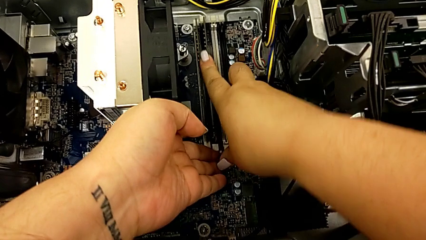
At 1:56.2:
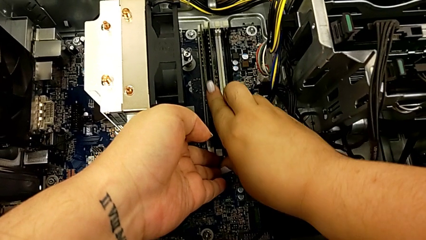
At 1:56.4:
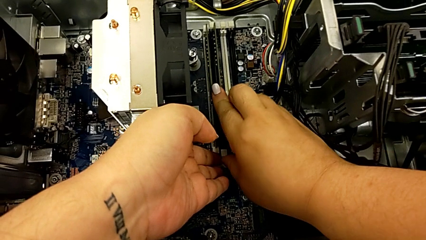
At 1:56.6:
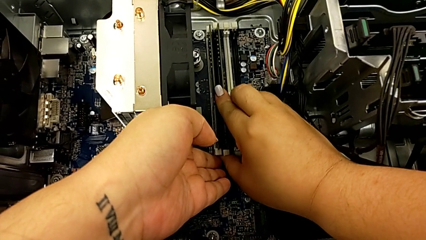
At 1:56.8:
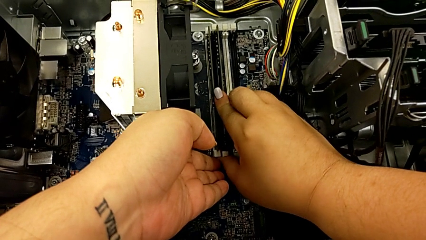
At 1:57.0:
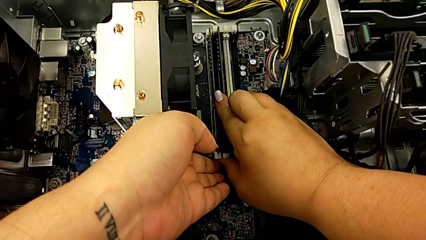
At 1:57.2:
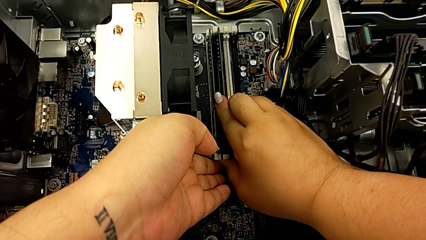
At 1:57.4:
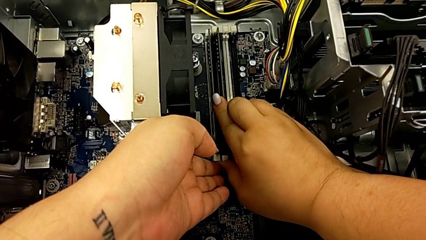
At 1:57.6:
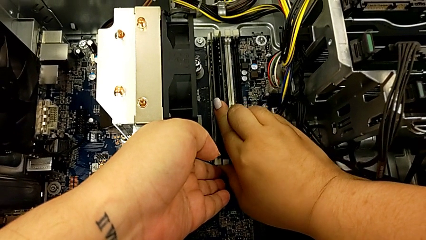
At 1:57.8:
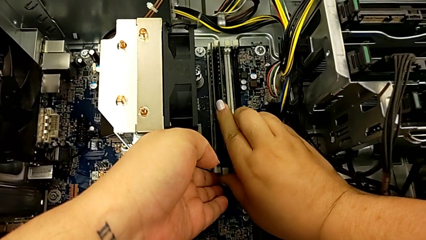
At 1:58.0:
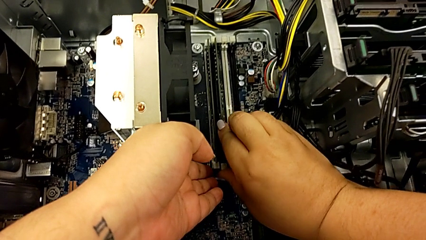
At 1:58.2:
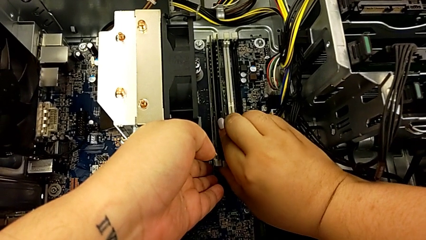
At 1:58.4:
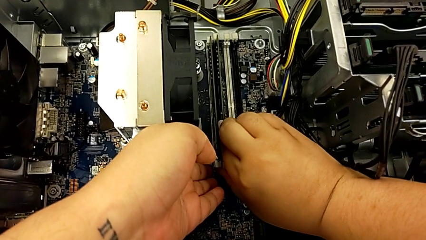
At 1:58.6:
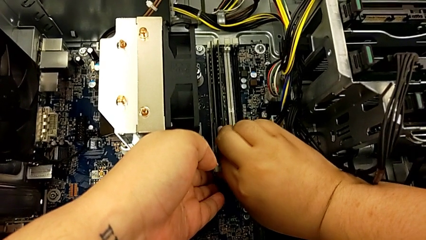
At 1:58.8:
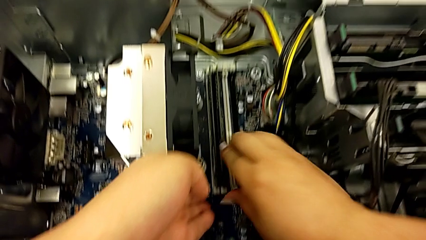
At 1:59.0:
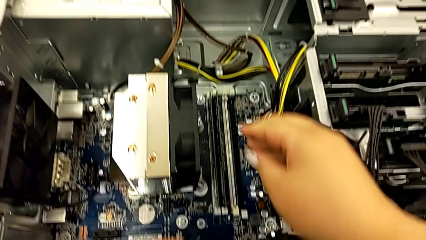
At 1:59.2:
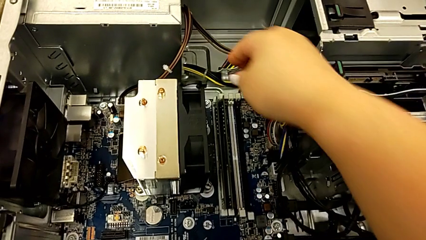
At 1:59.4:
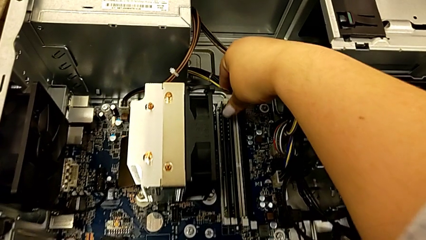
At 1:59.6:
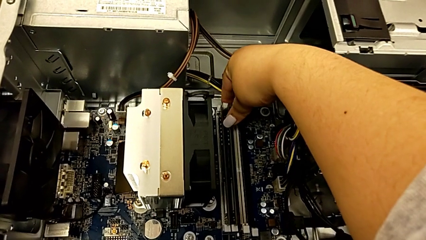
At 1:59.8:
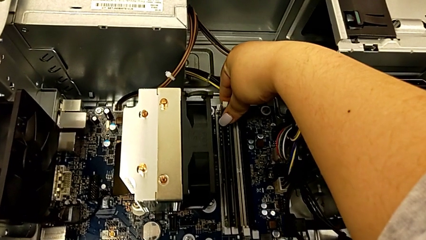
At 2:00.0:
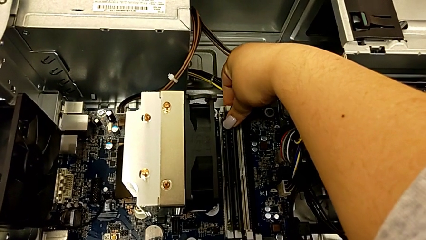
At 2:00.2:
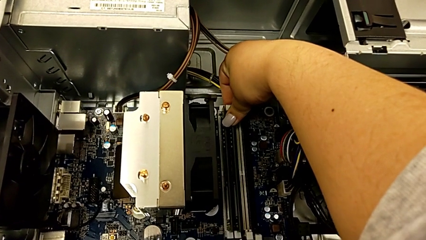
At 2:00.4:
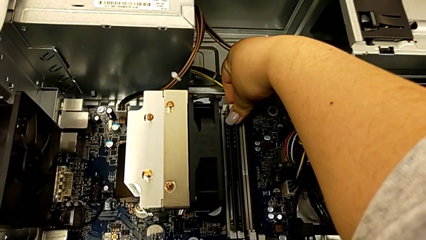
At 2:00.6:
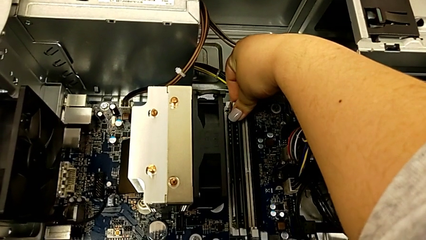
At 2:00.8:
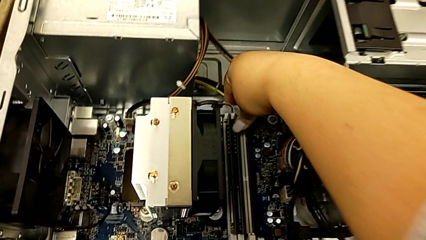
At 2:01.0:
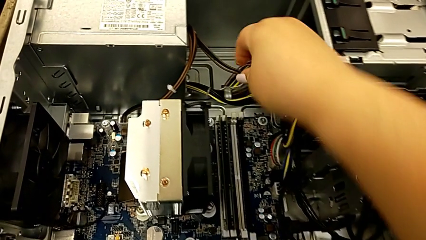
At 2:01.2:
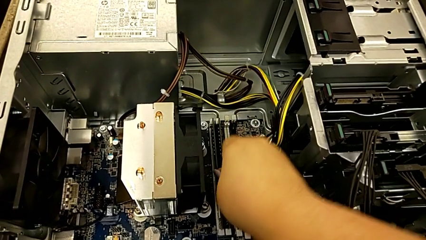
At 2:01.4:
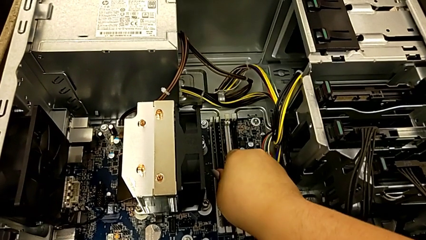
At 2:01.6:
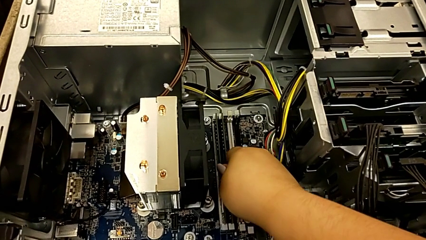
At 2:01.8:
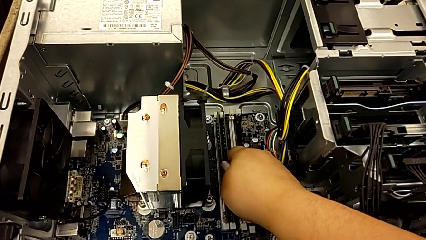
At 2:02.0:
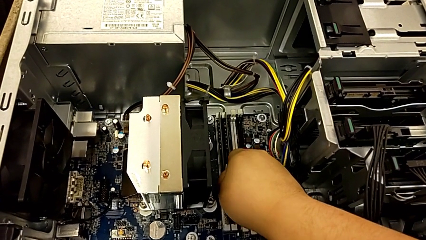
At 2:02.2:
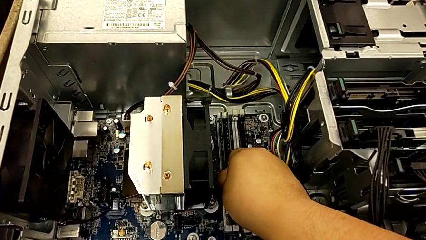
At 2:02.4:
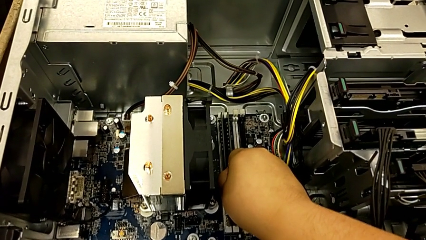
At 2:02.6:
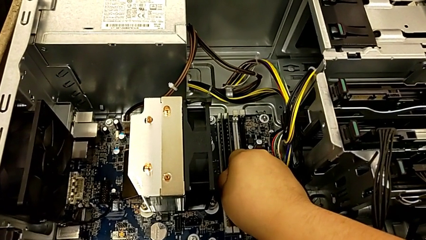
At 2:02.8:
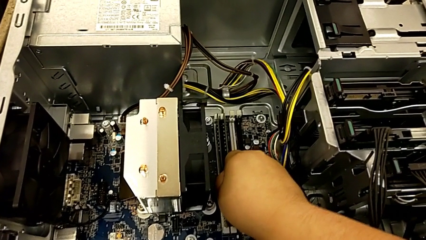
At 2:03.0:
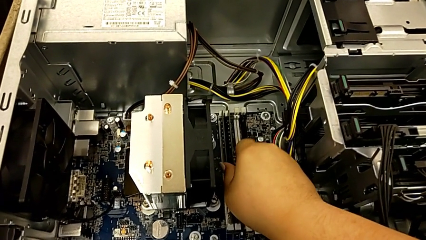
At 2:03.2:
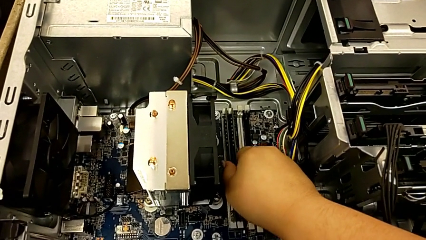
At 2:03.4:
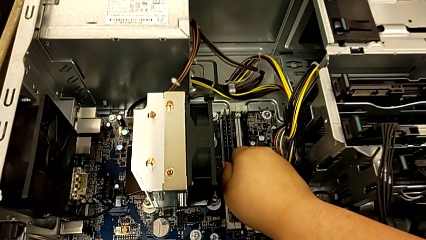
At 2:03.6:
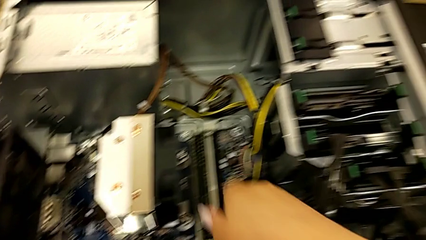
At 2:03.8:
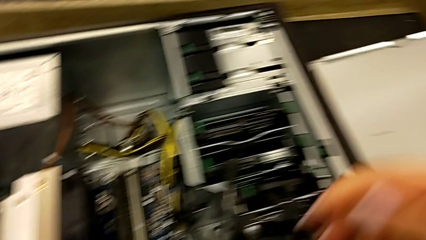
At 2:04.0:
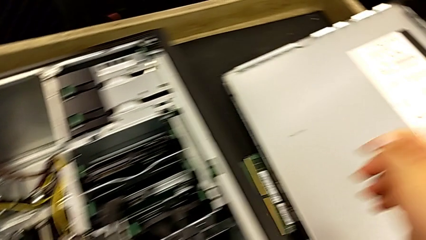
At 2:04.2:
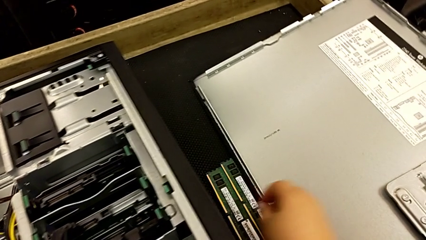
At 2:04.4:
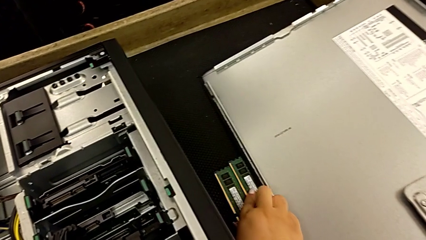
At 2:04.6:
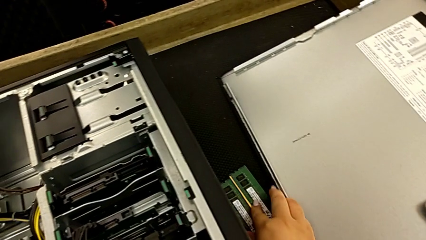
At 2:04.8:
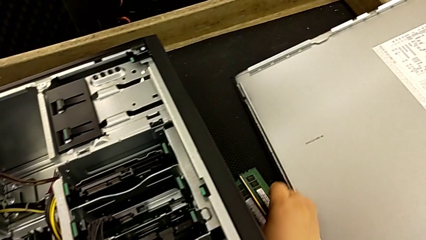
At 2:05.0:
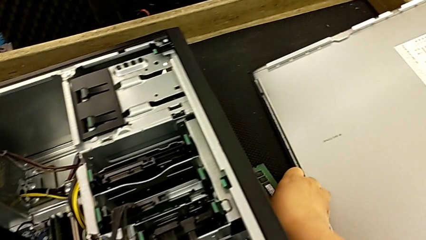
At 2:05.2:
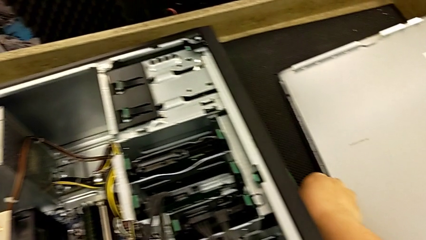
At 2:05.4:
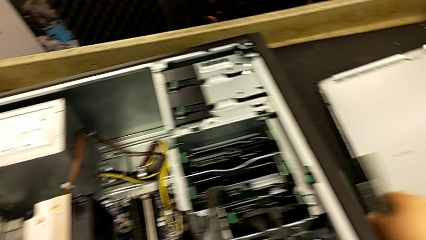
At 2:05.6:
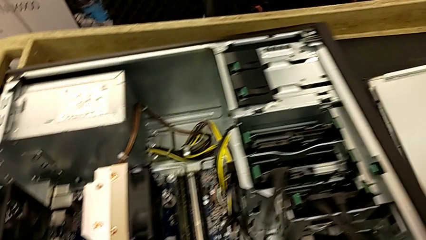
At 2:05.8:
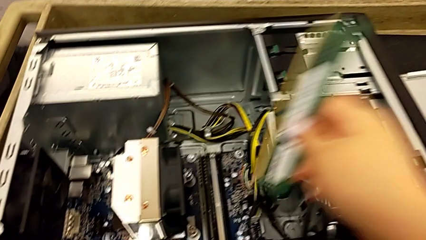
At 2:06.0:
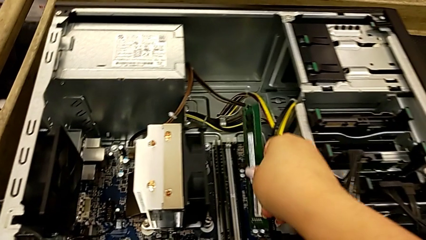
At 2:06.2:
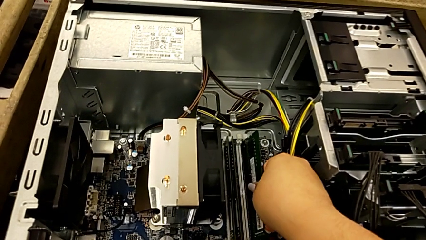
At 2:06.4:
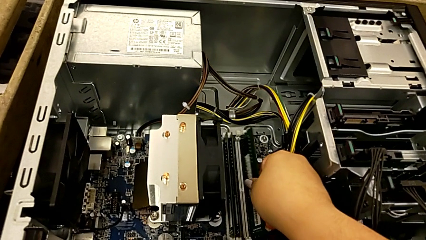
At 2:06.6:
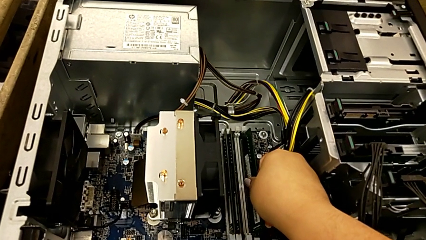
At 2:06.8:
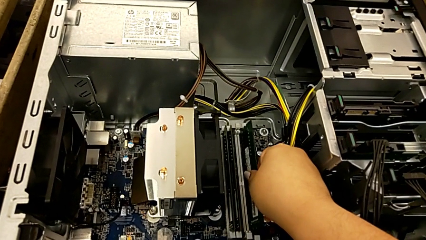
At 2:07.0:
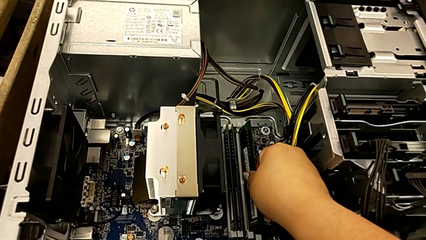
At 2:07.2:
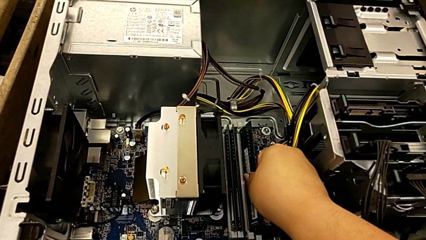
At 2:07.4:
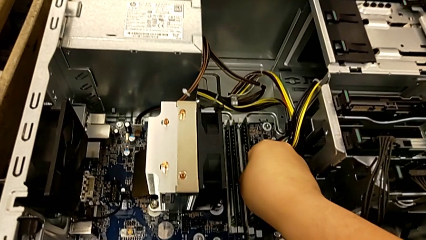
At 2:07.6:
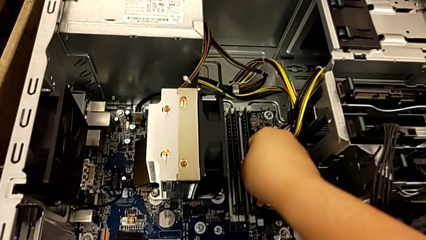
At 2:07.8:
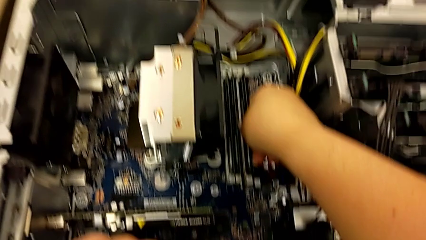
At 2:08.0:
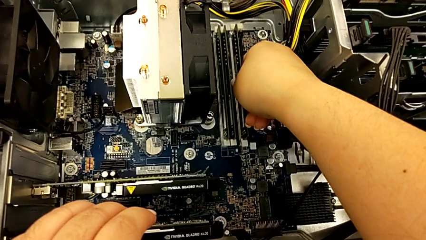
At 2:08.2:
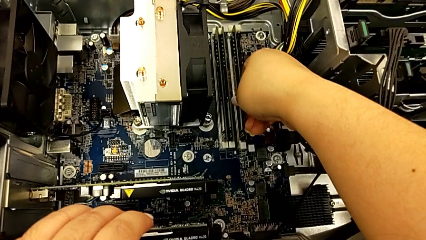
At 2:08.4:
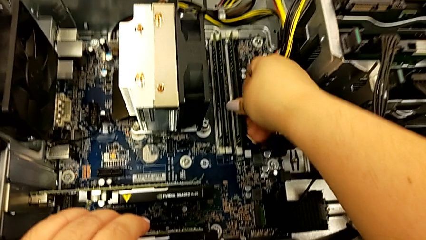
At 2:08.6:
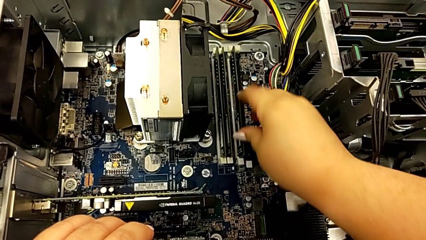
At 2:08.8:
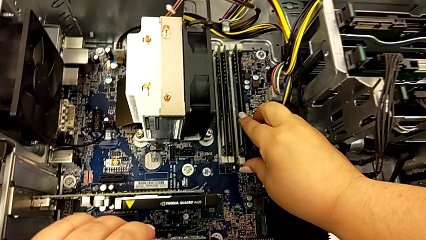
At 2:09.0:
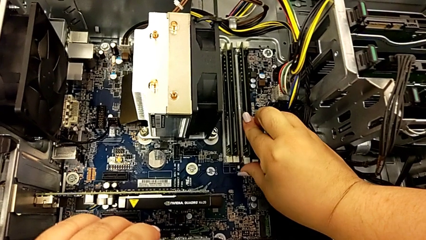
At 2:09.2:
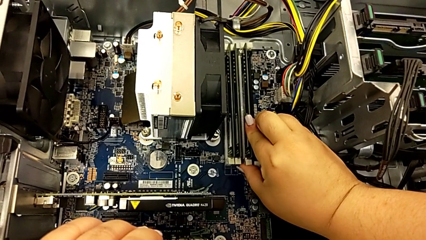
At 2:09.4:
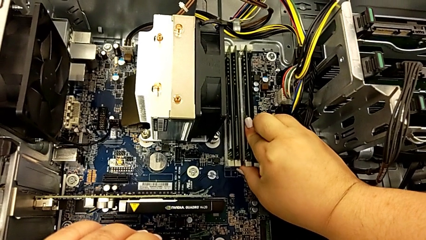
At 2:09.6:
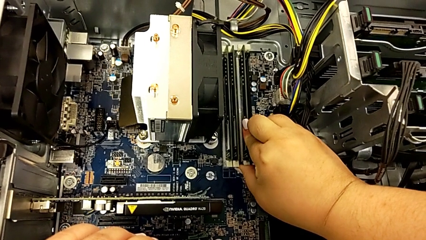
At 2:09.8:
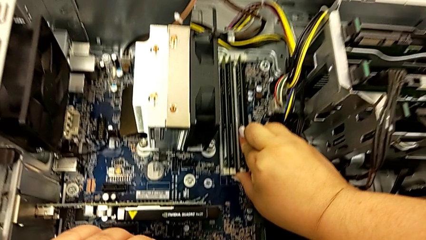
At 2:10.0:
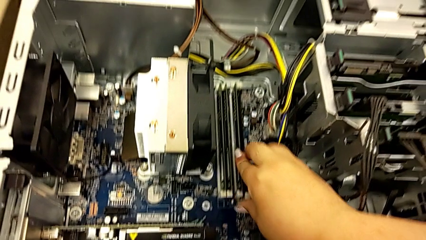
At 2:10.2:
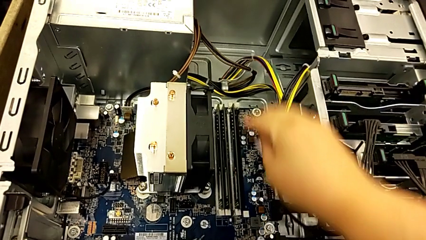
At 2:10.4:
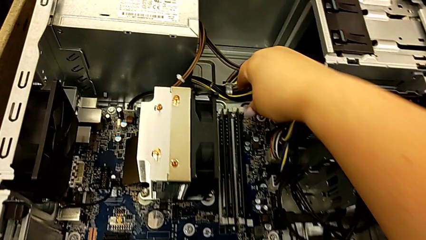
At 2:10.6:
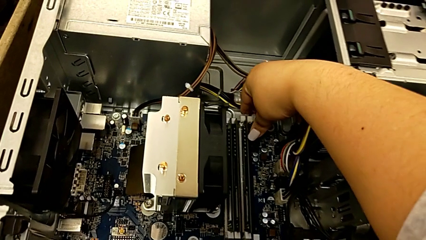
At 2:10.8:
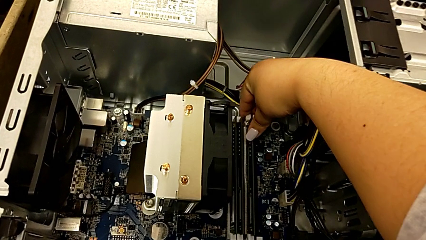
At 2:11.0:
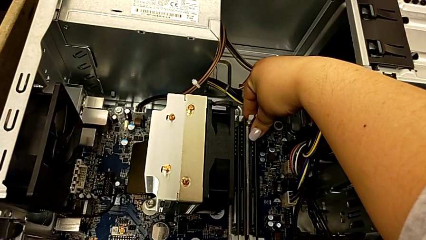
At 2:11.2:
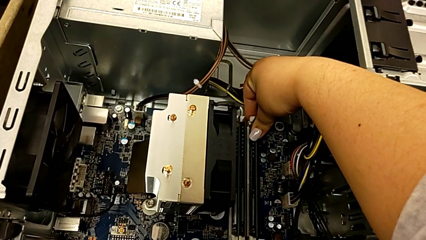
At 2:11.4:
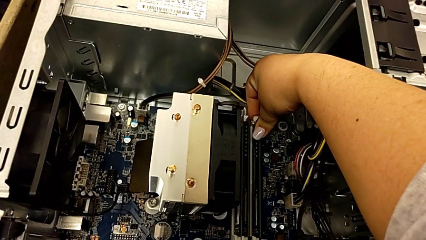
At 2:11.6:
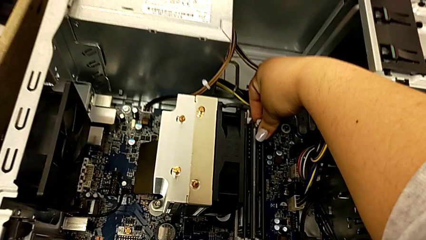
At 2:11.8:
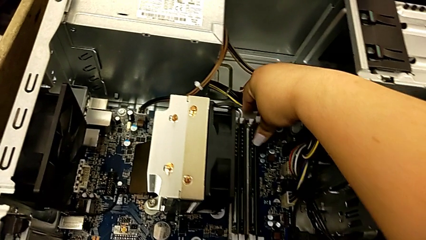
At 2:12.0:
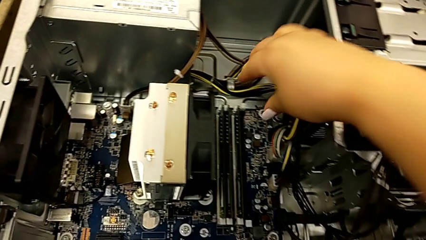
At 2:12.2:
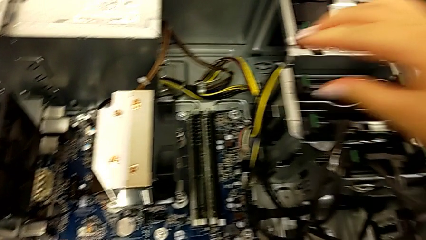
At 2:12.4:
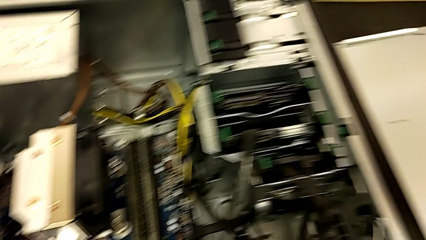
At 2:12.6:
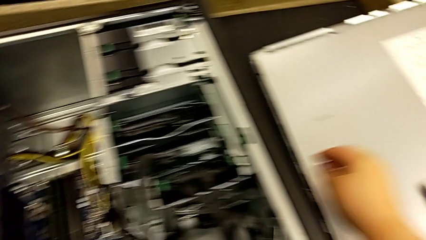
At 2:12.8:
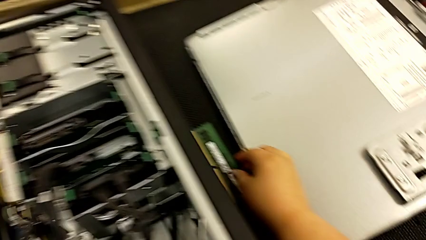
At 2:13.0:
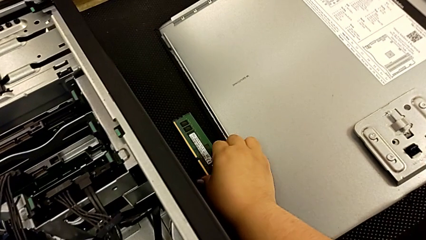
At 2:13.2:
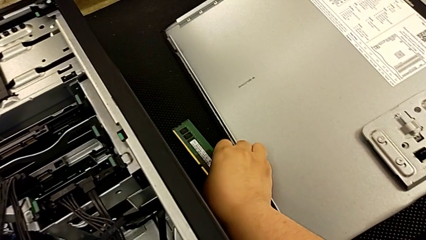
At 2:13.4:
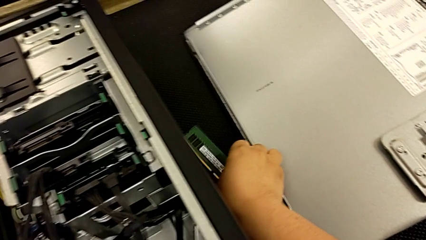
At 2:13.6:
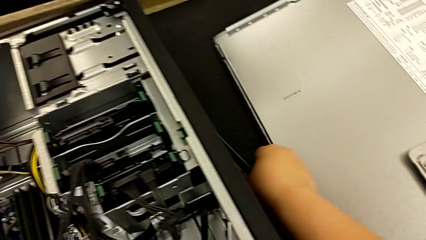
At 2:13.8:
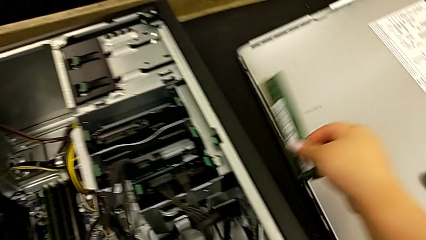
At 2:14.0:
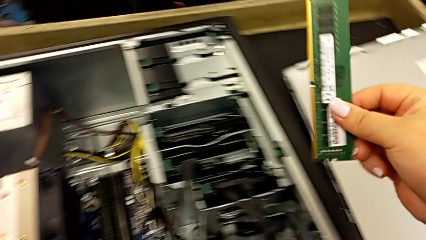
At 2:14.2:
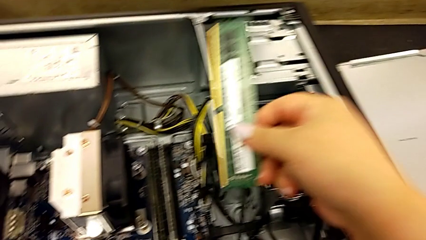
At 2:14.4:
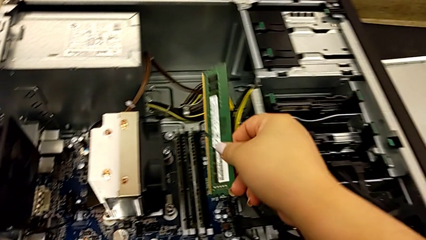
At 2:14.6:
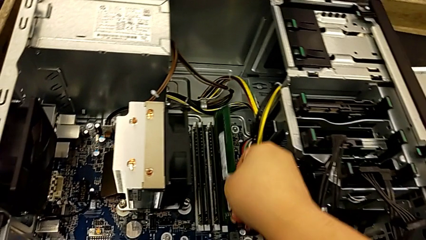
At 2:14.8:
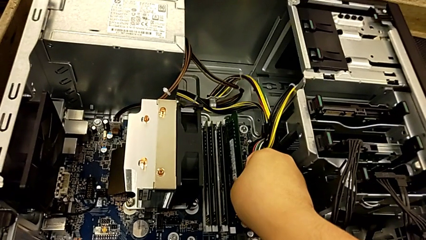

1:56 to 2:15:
The camera wearer is installing the RAM memories in the computer tower. They push the second RAM, press the second RAM tab, inspect the second RAM, grab the third RAM, insert it, push it, assemble it, press the RAM tab and grab the fourth RAM.
